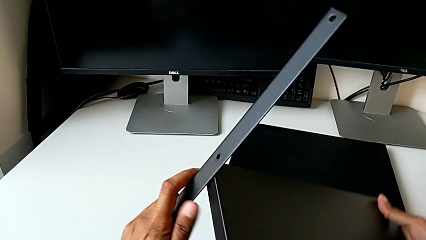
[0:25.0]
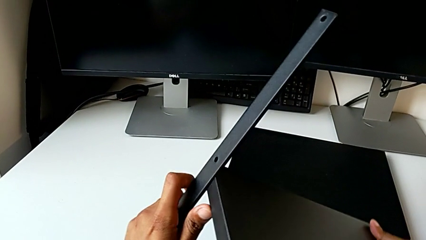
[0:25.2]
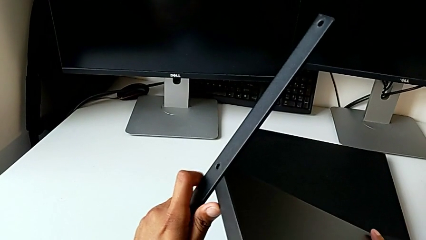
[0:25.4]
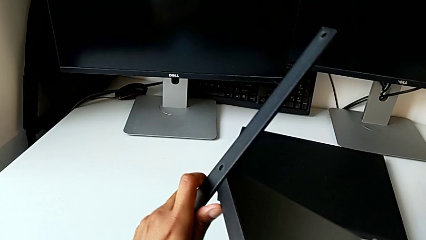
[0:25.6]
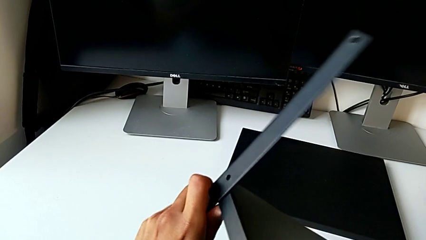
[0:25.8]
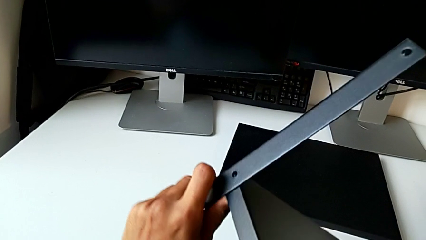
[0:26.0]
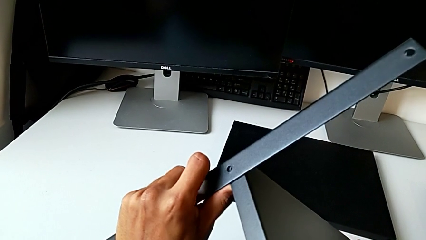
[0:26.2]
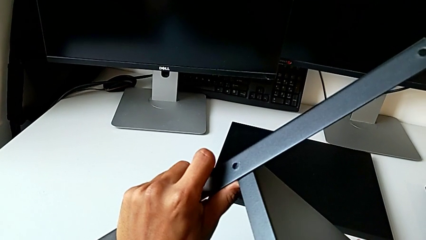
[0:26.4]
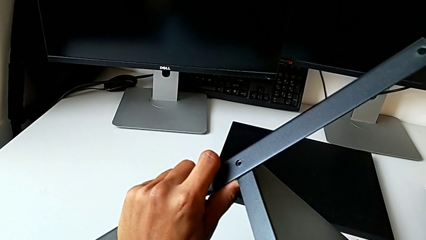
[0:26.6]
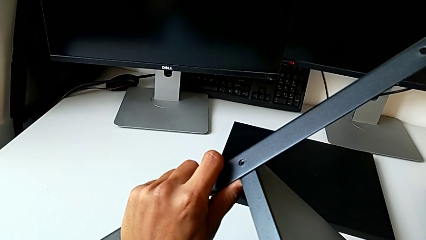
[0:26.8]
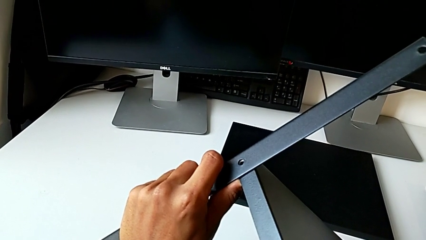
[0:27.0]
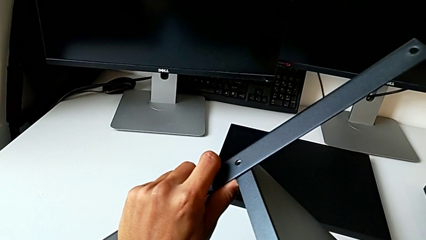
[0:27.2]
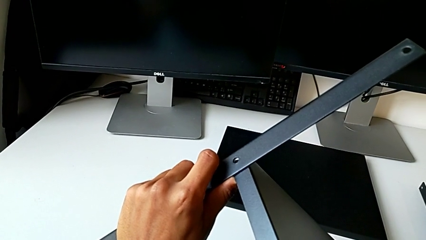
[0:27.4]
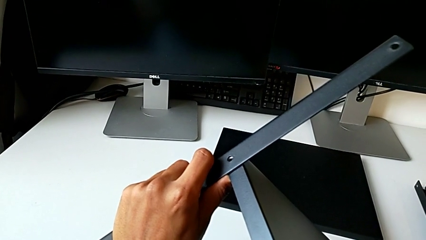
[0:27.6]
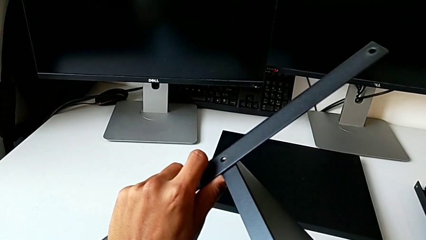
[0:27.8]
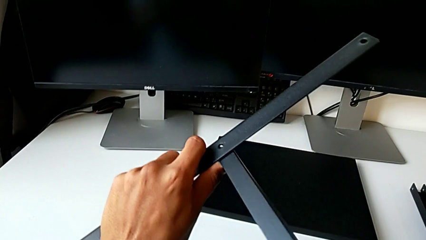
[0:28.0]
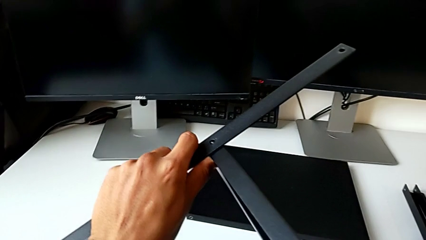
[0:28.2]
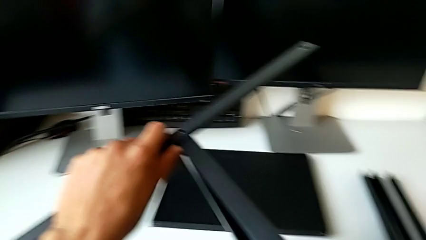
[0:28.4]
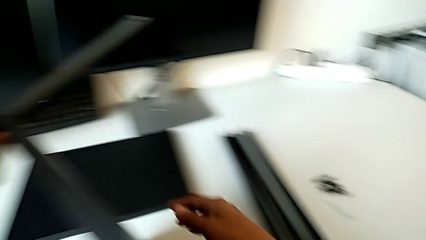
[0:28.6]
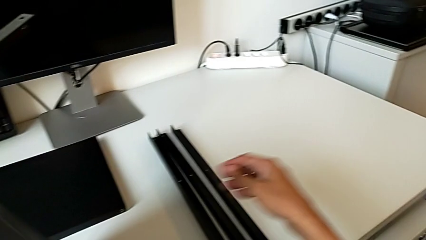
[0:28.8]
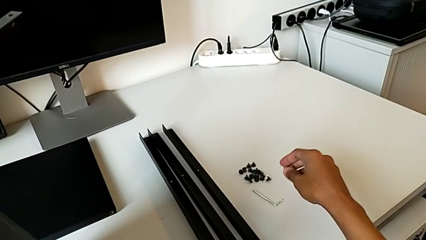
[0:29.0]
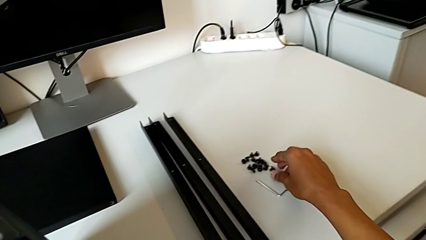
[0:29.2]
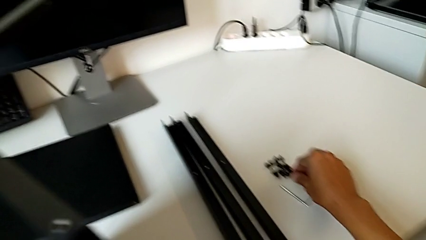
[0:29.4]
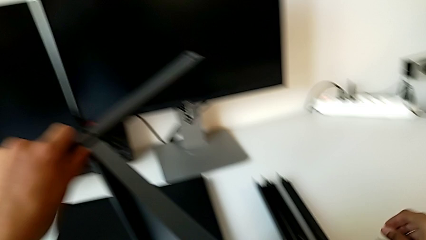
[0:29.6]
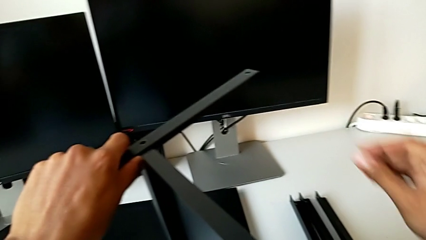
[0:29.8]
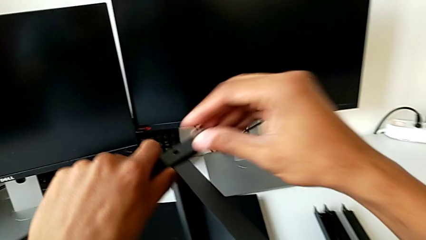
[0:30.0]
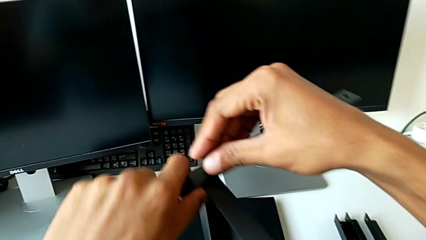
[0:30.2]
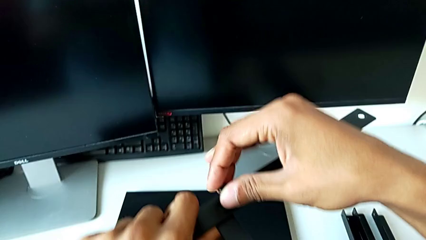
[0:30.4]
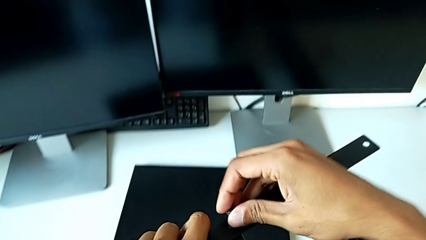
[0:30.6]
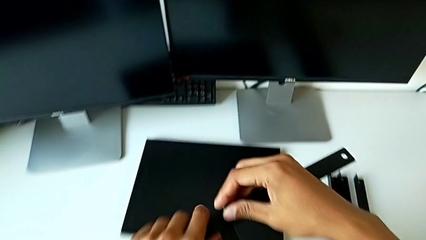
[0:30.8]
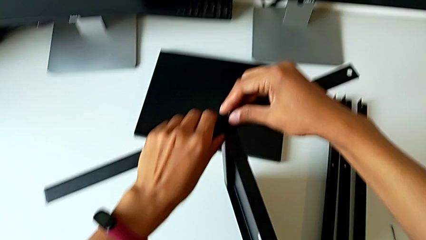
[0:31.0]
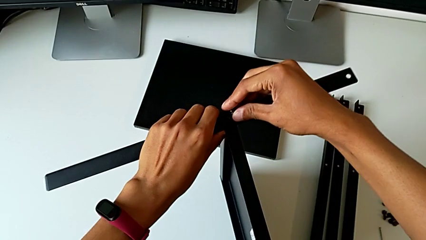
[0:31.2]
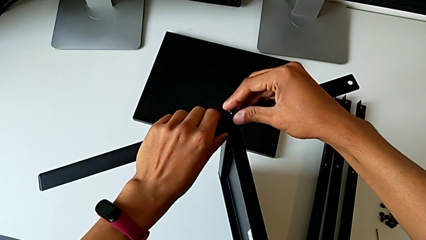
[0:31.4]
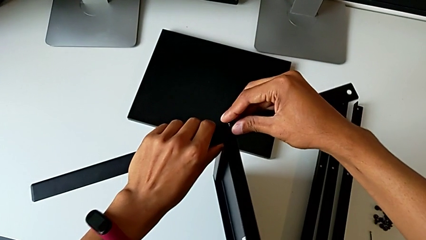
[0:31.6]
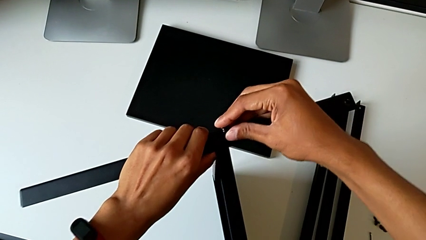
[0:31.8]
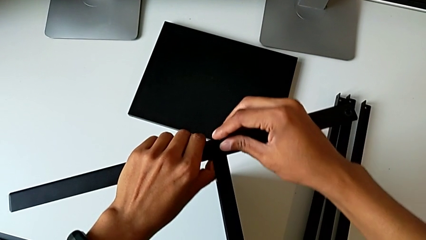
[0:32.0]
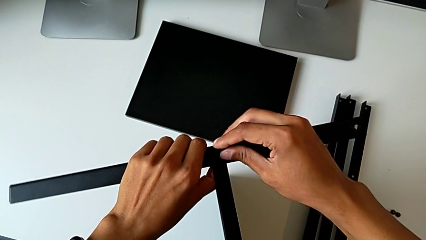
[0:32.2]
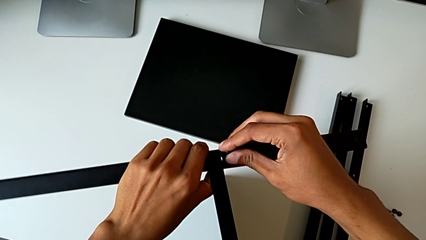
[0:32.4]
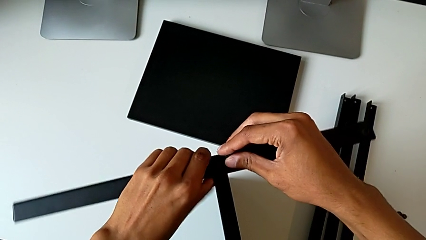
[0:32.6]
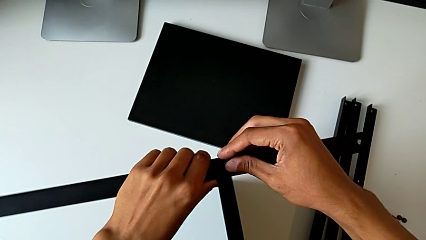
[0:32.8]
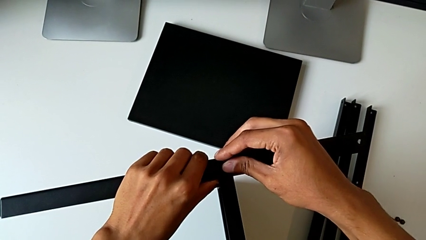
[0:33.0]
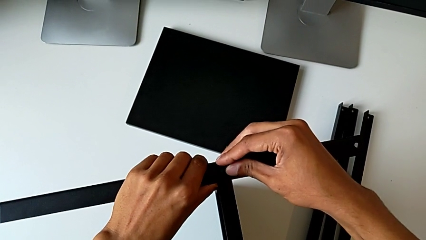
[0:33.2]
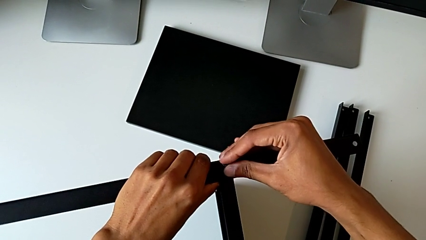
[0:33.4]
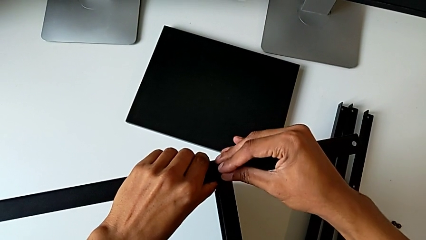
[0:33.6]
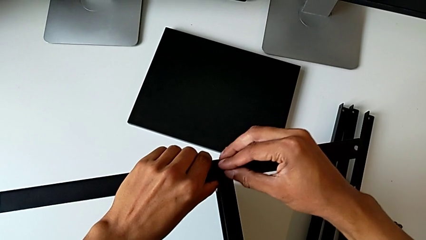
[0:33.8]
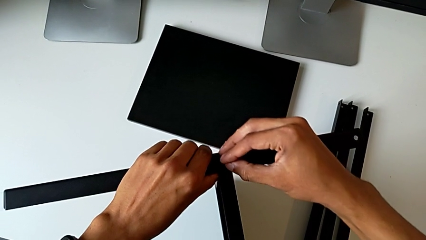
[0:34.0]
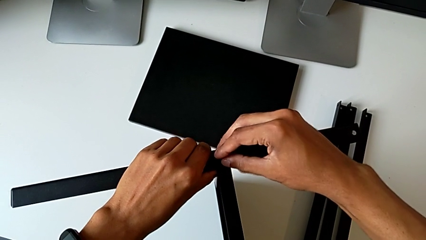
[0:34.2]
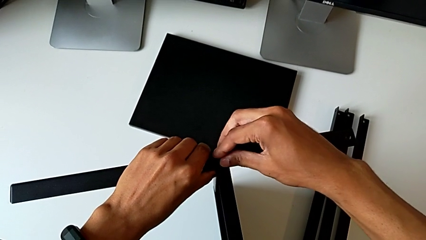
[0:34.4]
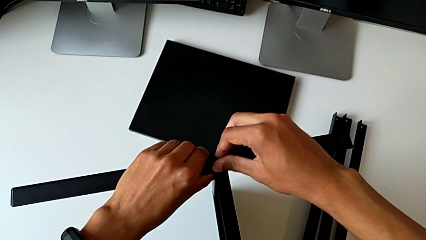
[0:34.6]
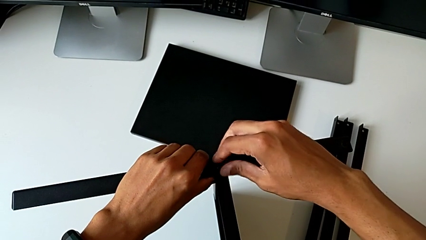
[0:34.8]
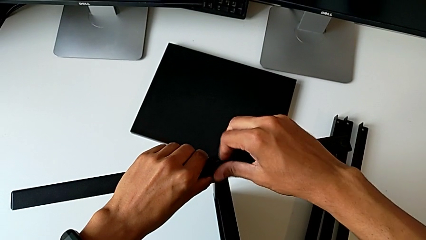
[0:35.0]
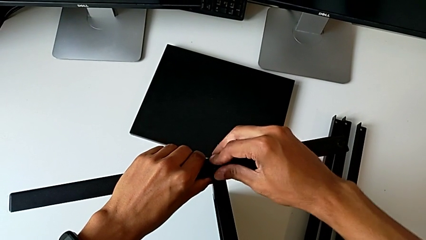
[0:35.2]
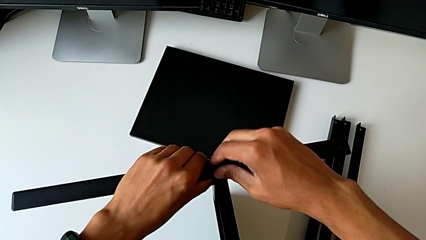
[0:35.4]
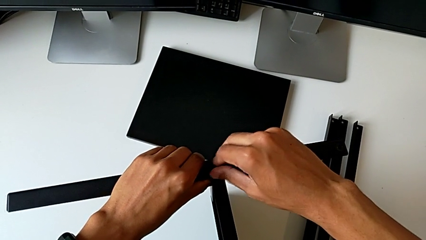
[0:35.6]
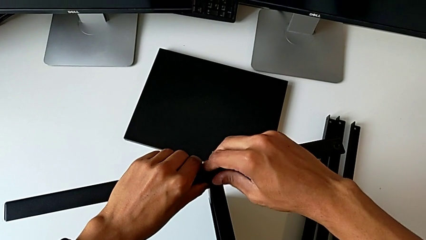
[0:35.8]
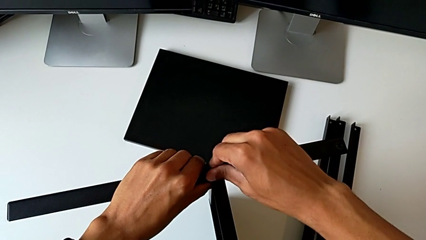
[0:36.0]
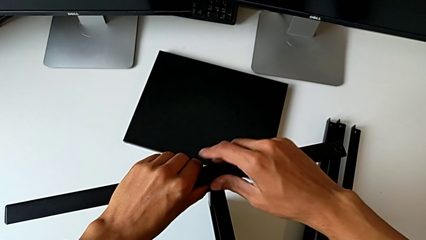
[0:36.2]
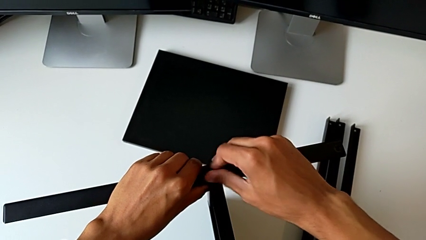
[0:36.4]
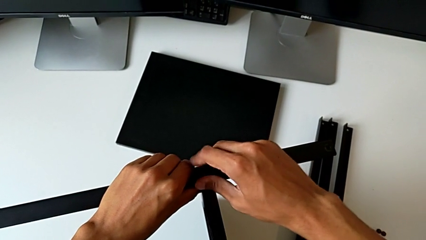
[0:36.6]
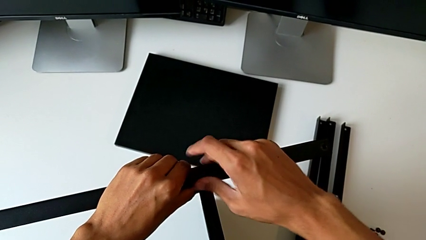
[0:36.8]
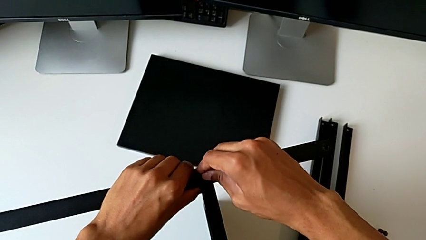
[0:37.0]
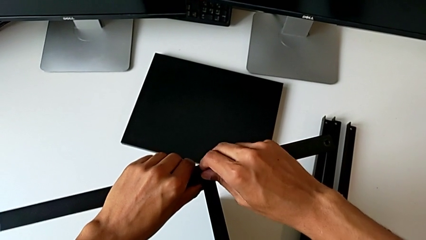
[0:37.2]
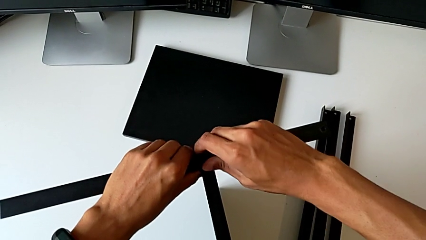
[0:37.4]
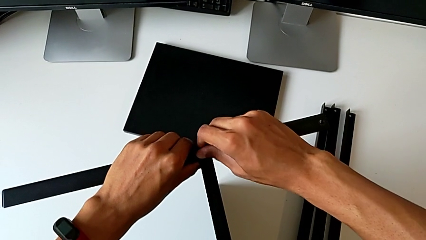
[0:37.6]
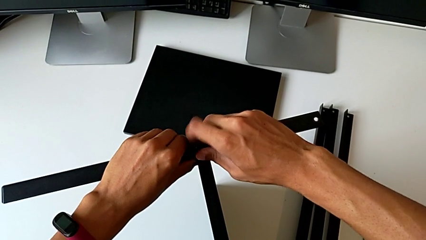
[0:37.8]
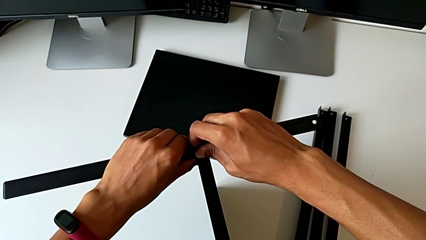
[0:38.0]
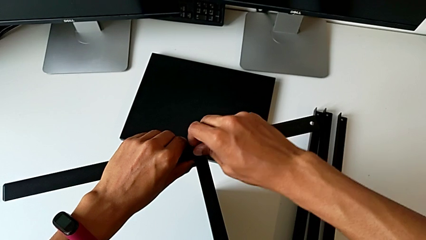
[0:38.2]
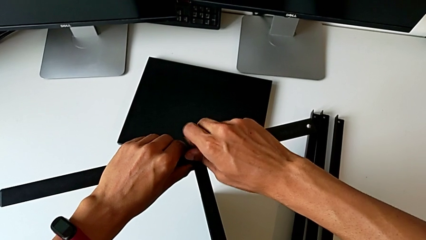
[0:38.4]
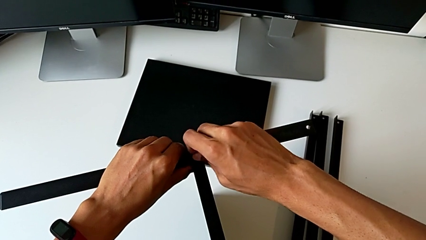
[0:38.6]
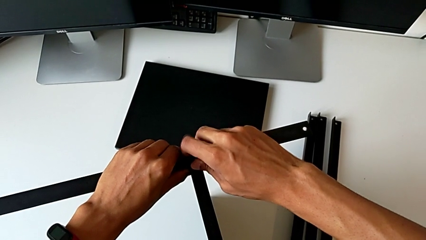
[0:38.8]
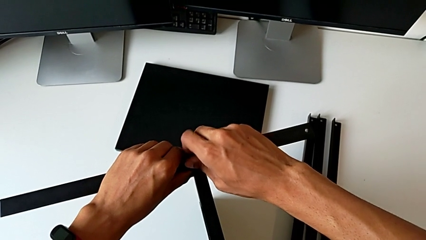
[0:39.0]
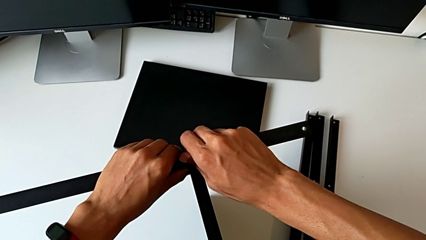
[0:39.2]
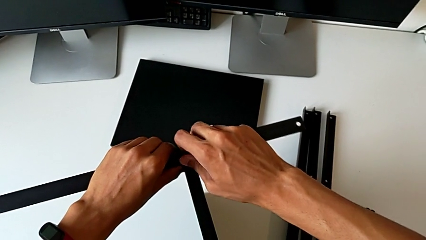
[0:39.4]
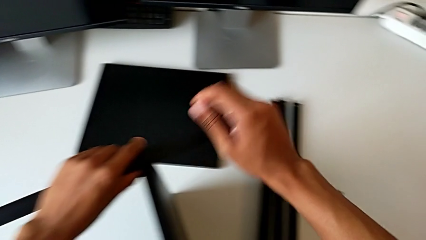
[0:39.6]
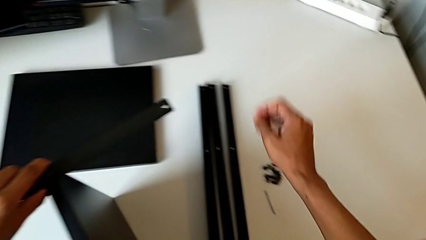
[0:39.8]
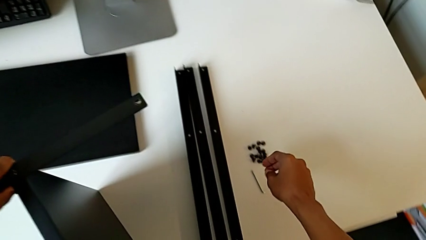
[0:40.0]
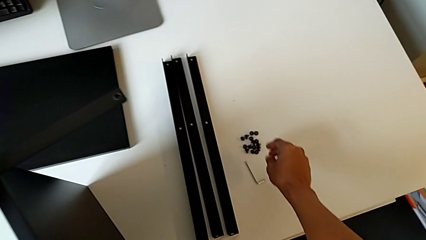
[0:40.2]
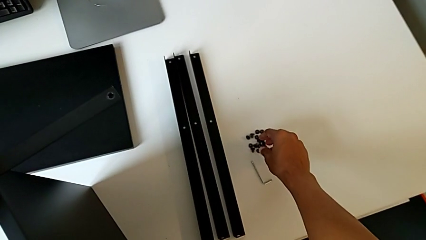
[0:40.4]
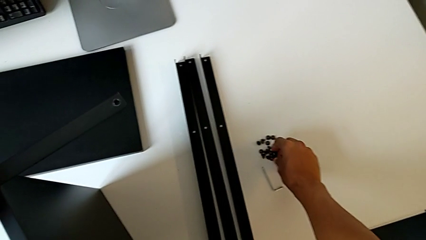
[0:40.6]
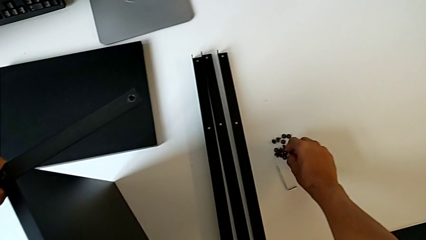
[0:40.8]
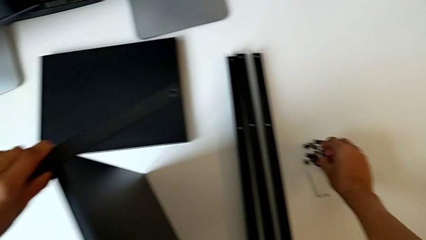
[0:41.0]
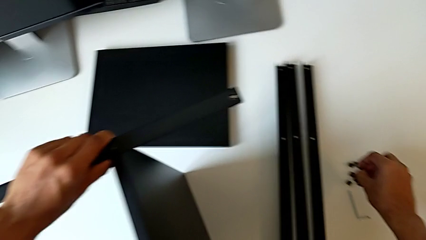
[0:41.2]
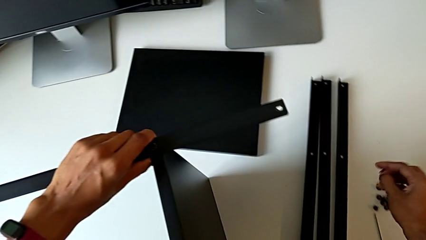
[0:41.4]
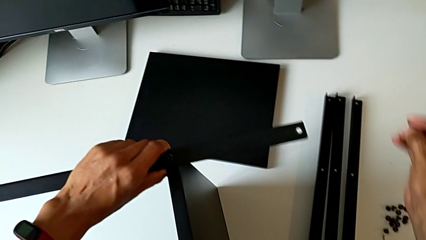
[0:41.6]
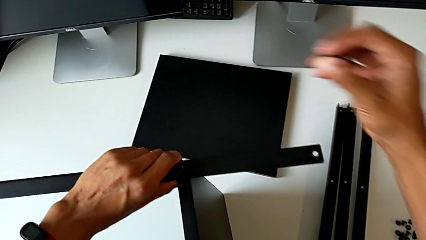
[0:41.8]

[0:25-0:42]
The camera wearer is screwing the first leg of the table. They align the tray, grab the hex socket head, align it, screw it and grab it.
